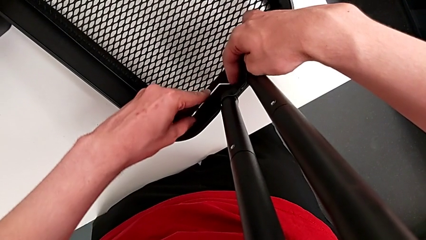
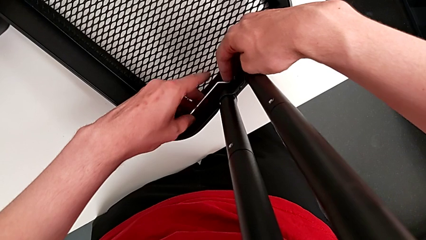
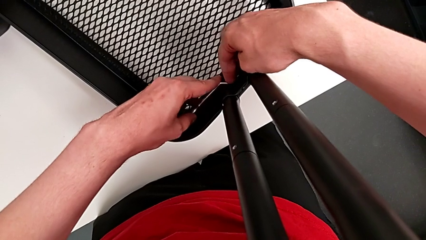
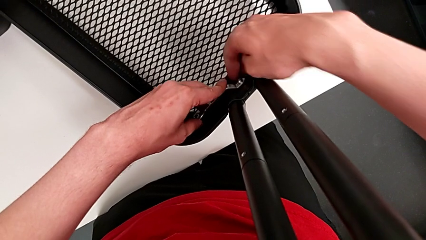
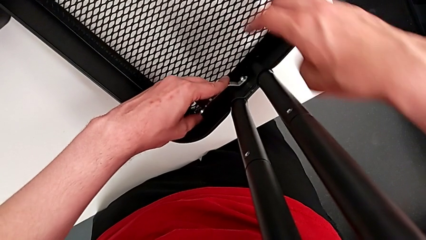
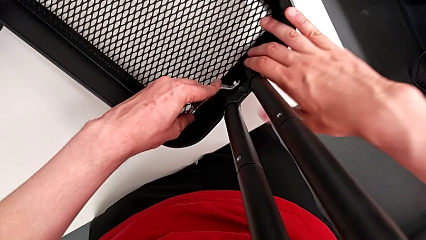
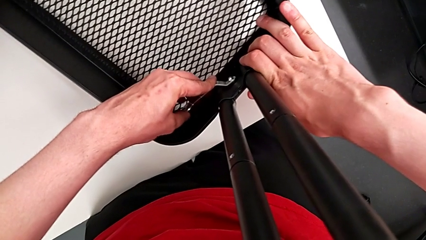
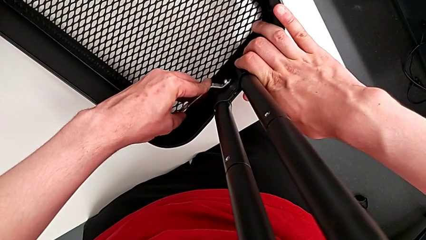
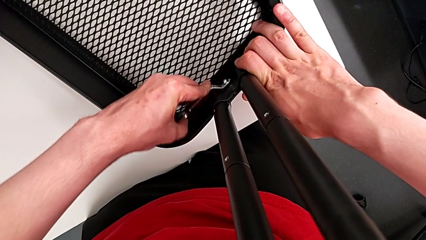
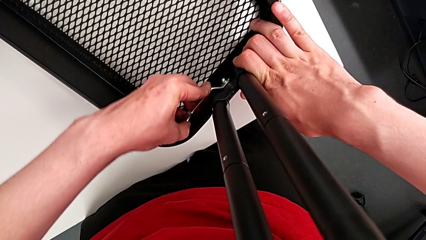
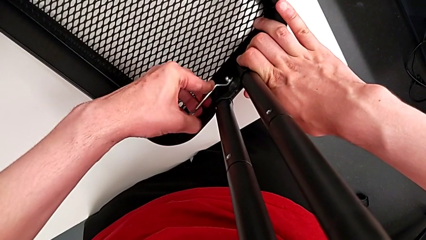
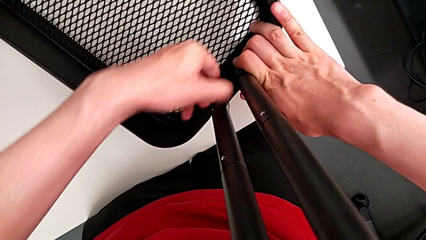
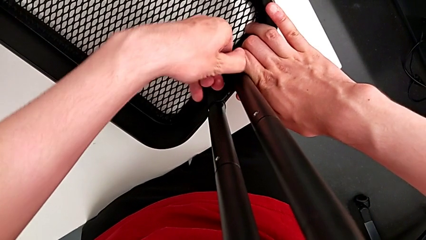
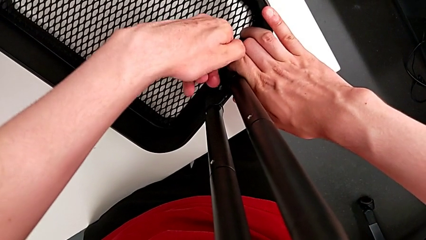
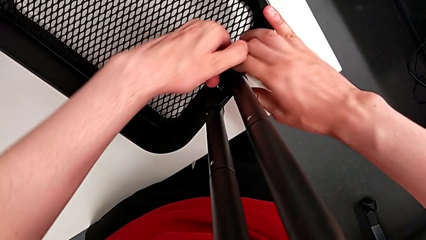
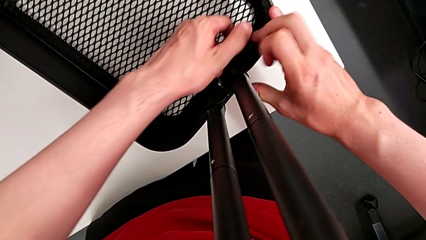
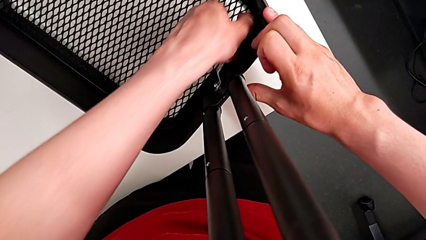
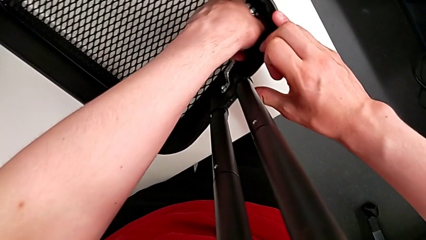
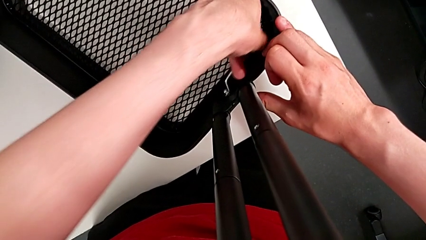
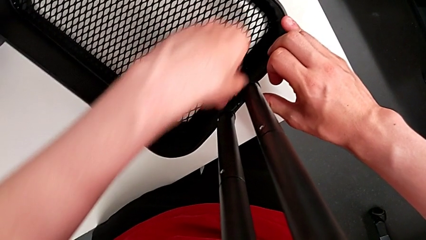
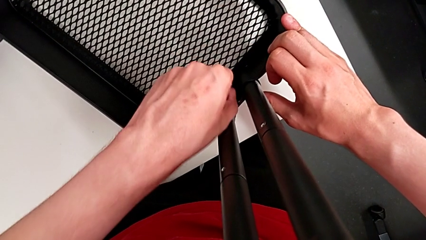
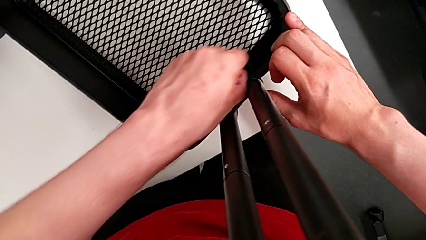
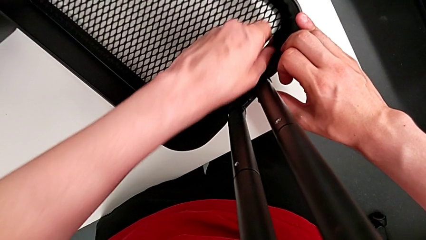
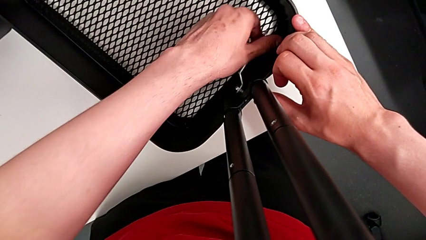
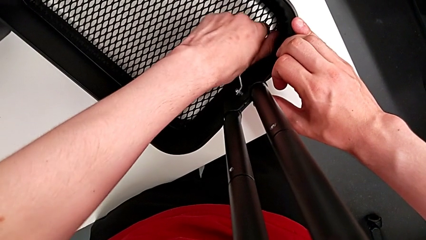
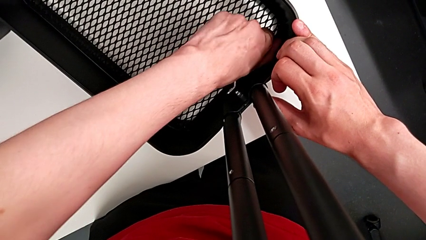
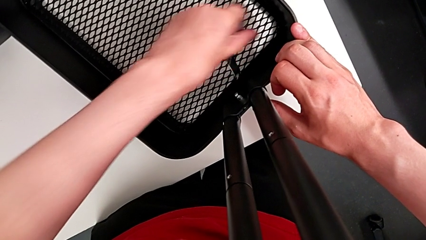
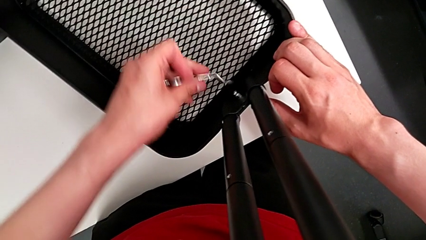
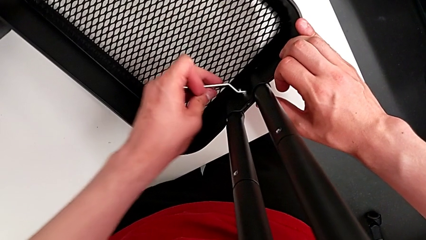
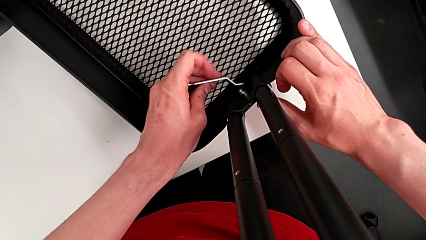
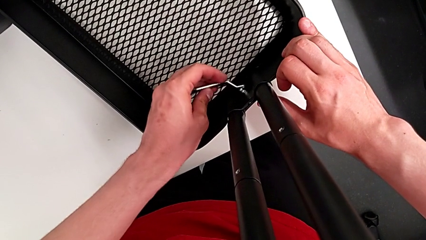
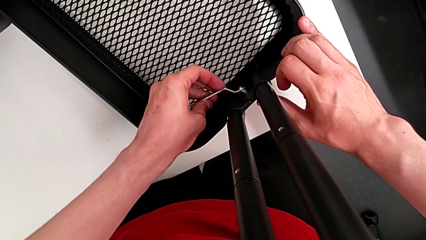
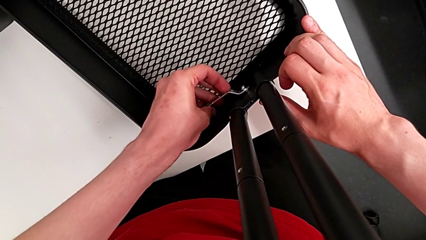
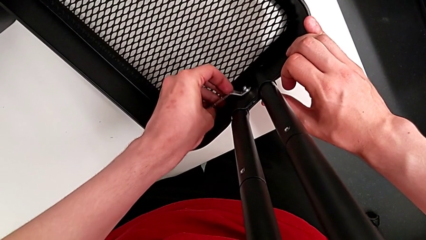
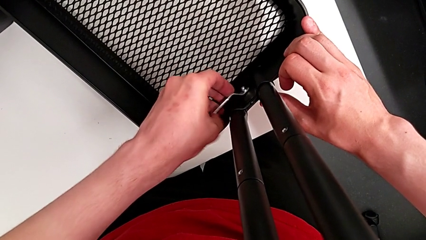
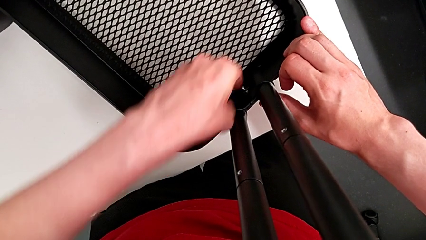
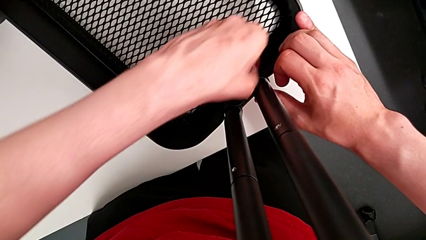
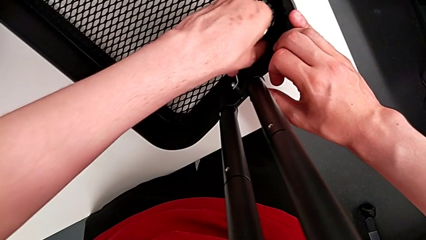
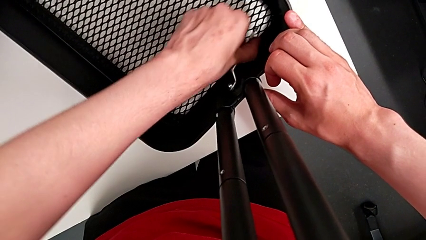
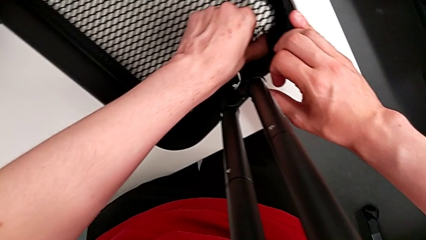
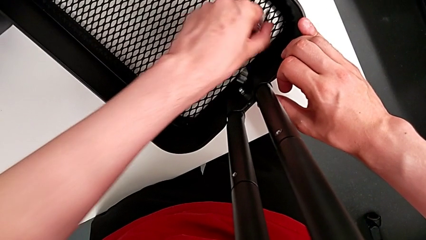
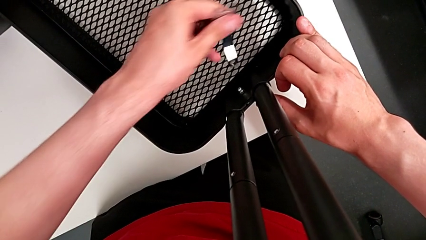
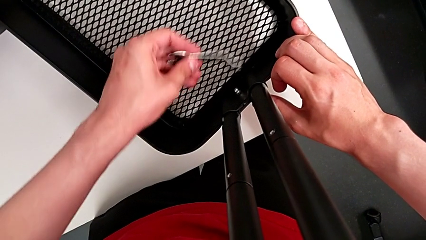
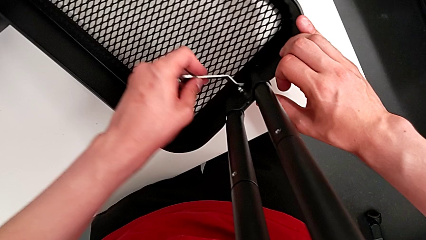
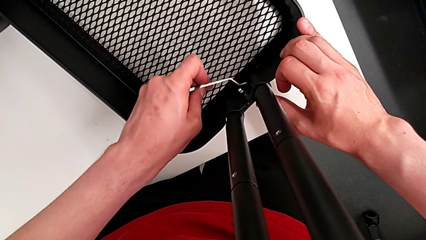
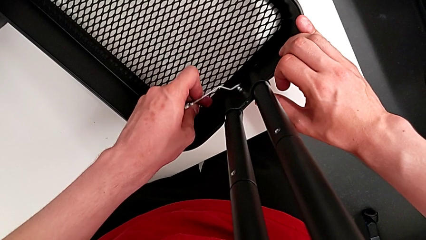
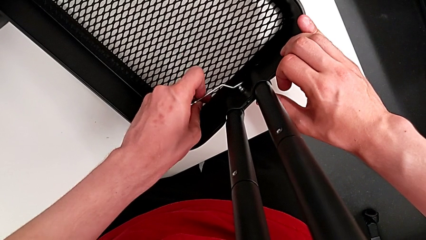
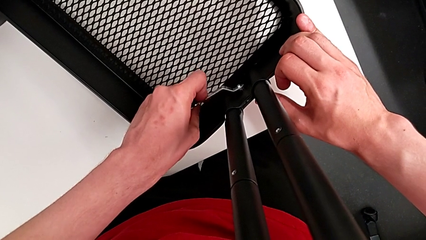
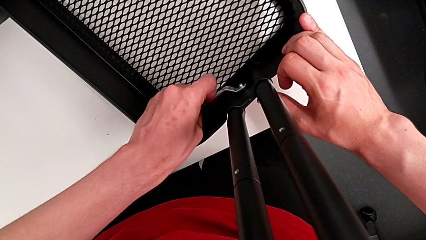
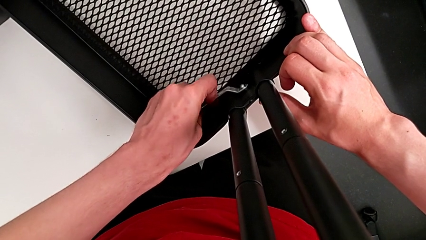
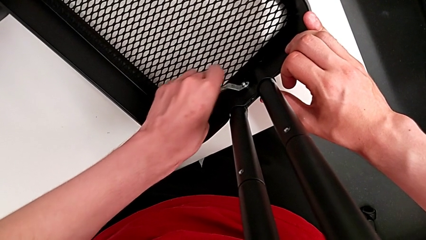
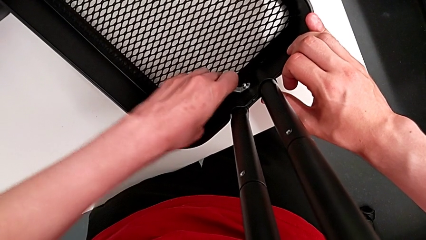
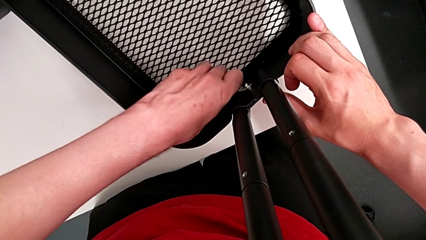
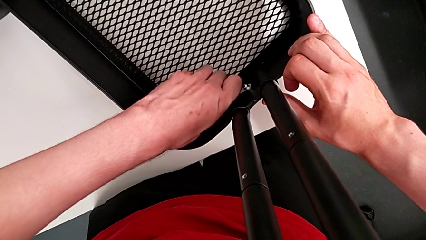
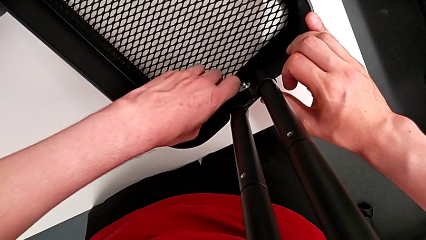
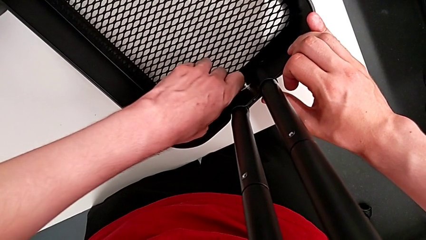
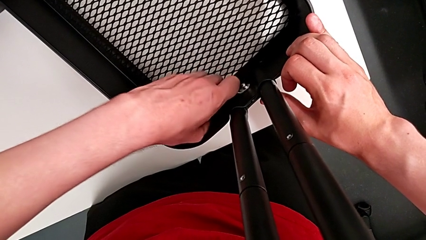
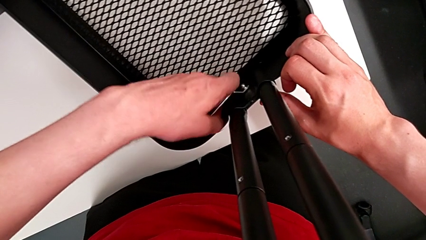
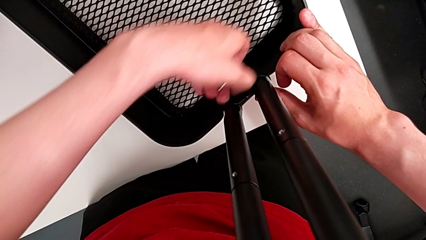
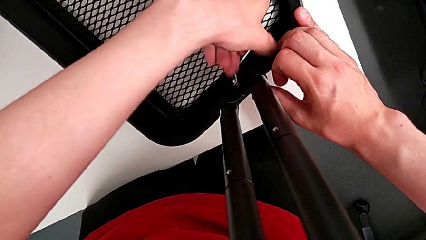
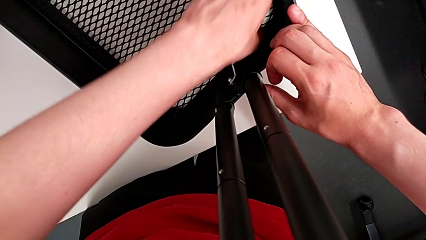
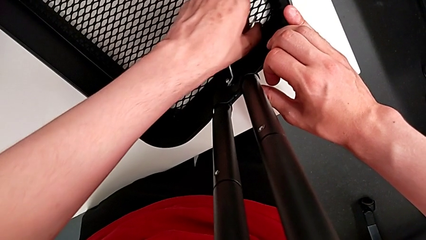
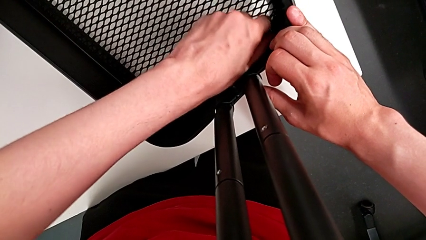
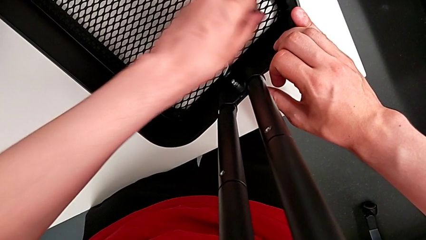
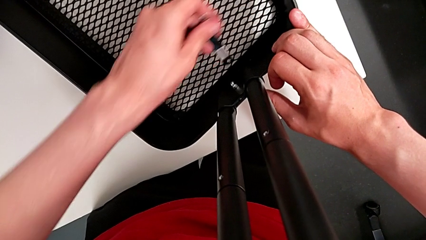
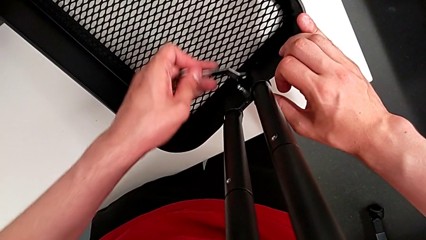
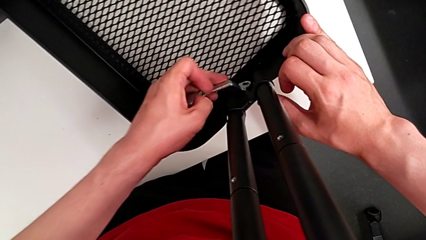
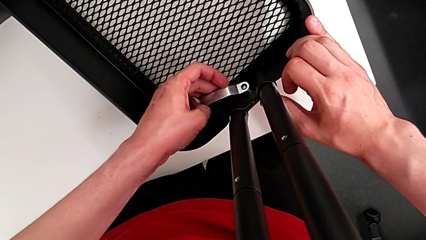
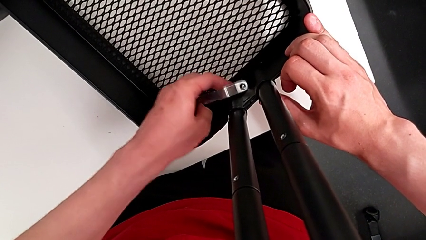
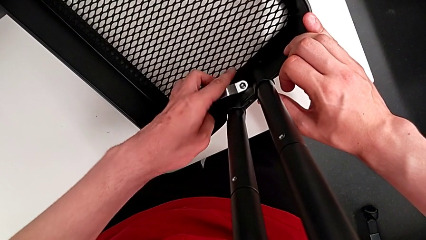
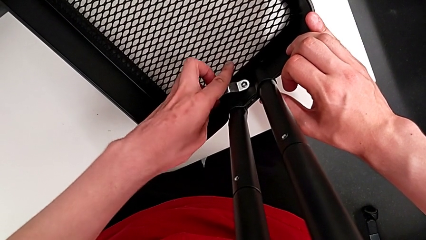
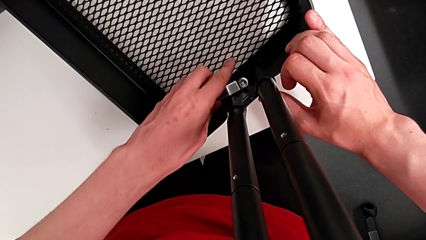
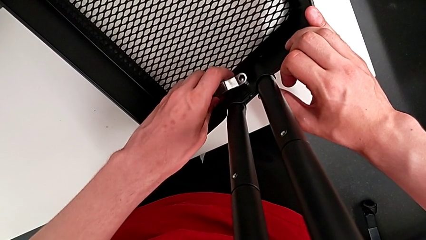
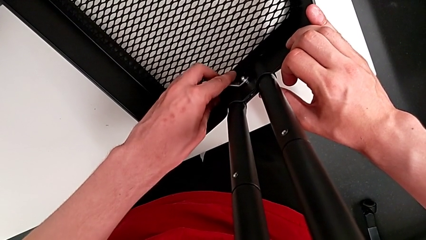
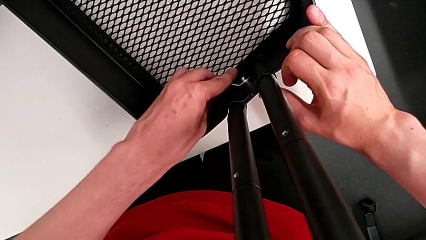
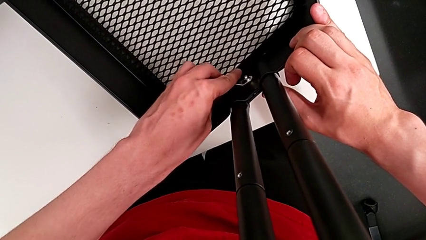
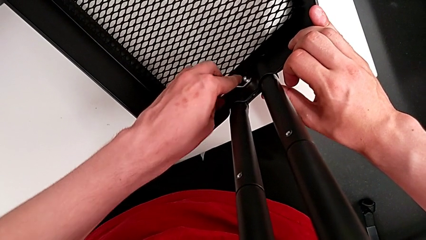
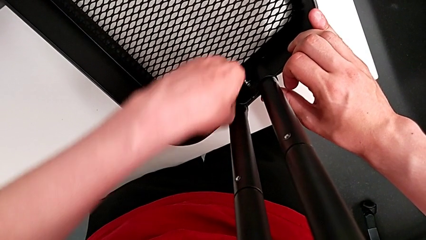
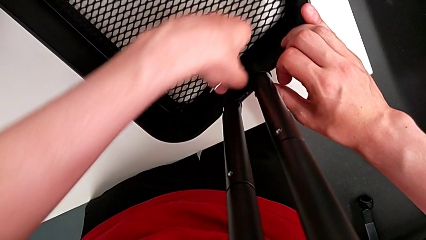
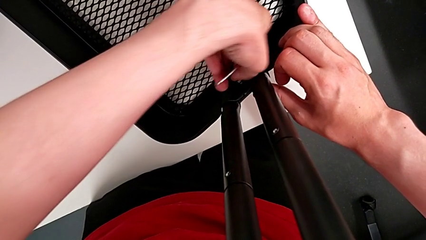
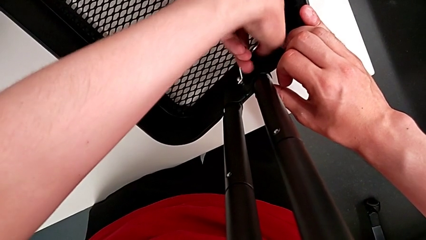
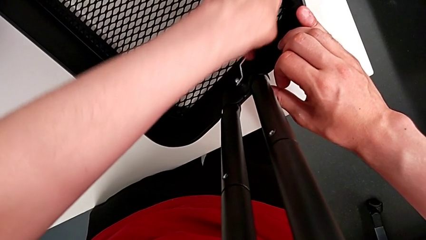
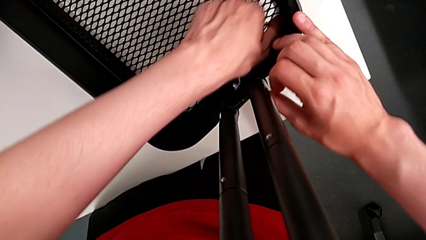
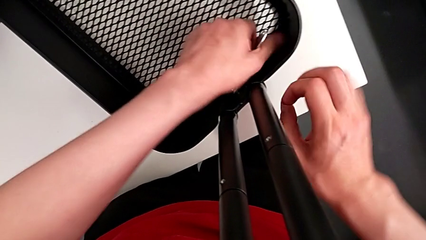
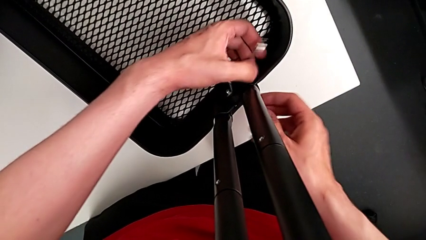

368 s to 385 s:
The camera wearer is unscrewing the bracket of the bottom tray. They unscrew the fifth hexagon cap nut.
